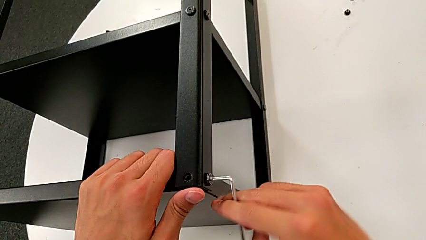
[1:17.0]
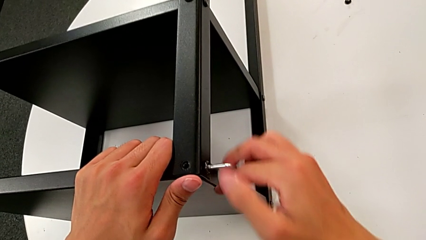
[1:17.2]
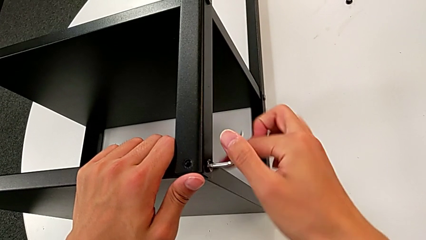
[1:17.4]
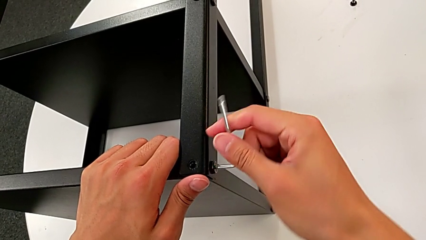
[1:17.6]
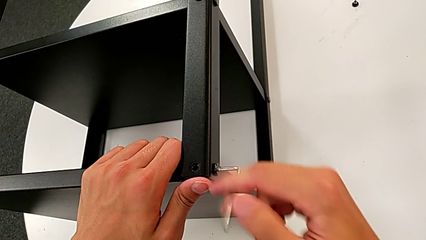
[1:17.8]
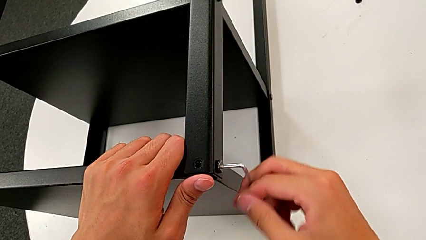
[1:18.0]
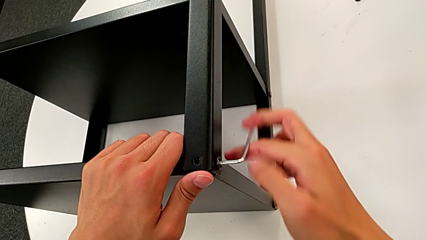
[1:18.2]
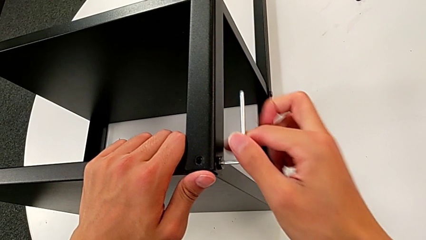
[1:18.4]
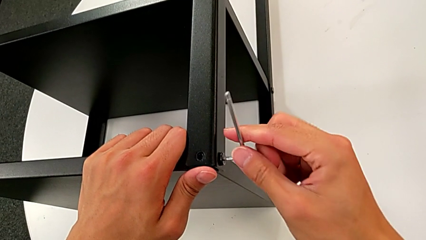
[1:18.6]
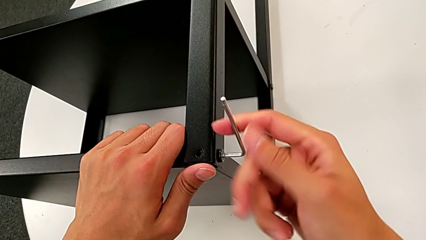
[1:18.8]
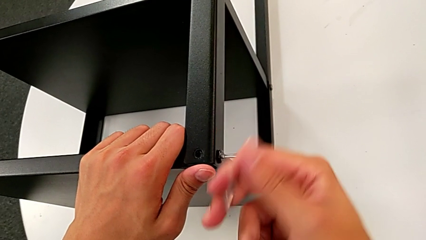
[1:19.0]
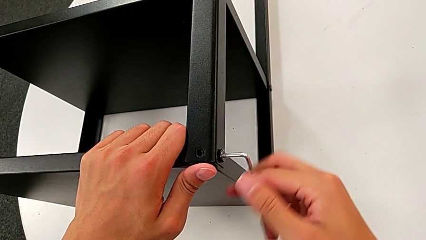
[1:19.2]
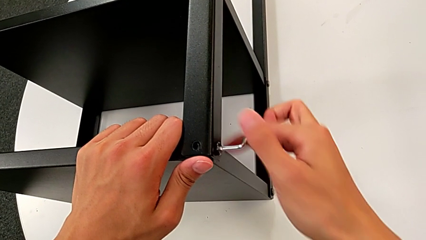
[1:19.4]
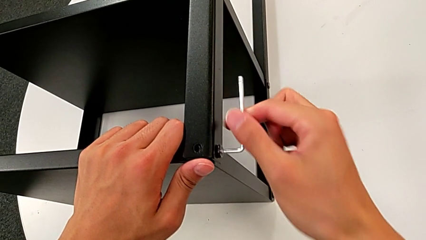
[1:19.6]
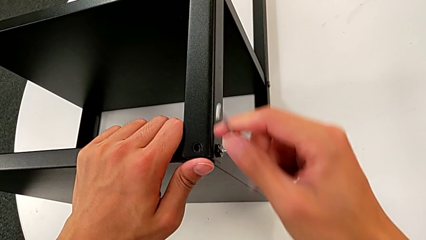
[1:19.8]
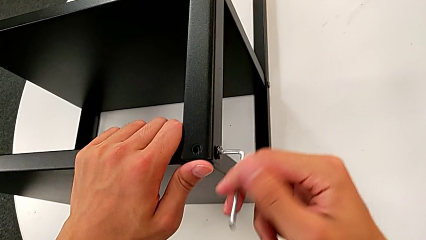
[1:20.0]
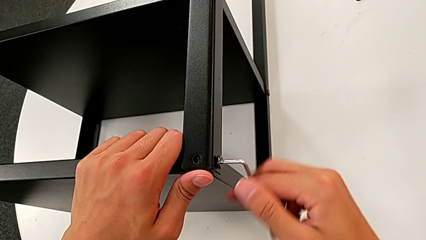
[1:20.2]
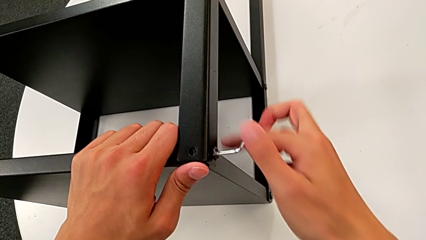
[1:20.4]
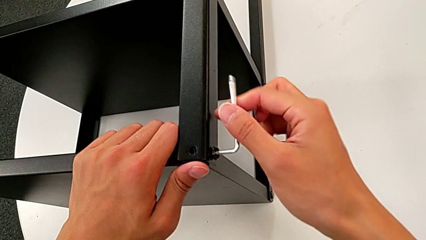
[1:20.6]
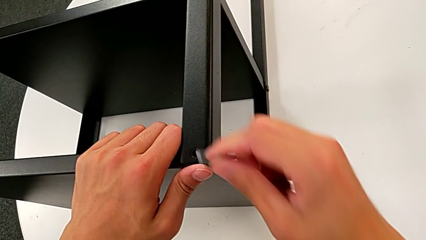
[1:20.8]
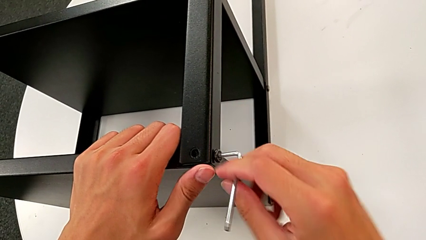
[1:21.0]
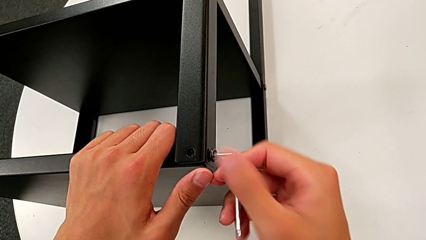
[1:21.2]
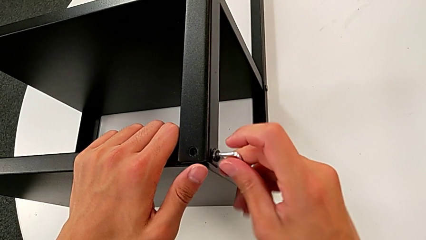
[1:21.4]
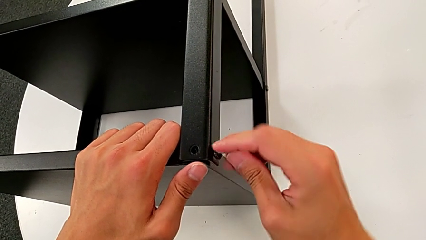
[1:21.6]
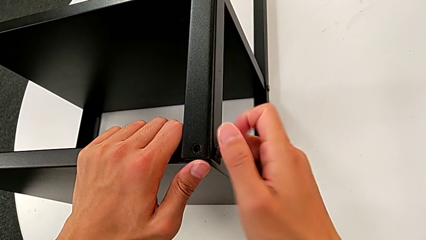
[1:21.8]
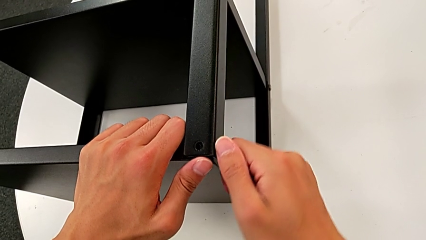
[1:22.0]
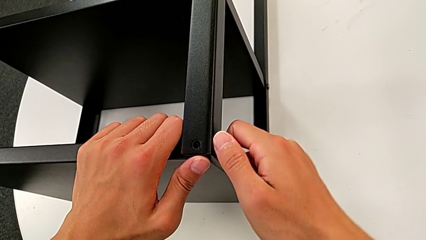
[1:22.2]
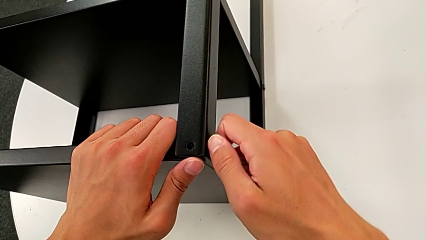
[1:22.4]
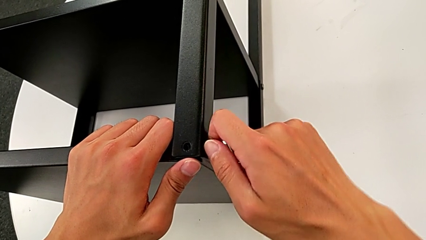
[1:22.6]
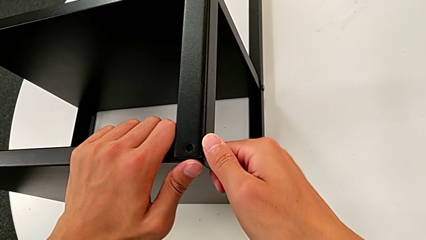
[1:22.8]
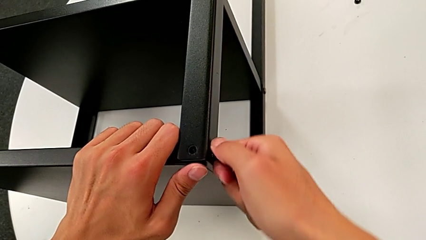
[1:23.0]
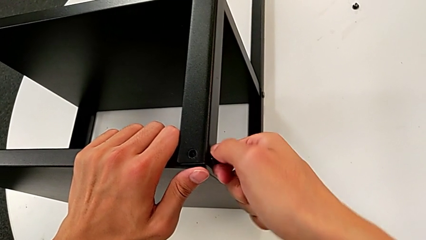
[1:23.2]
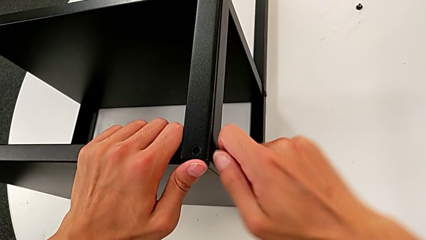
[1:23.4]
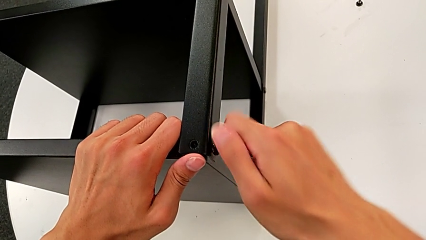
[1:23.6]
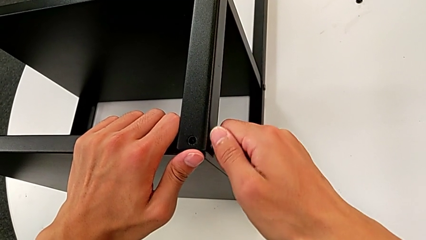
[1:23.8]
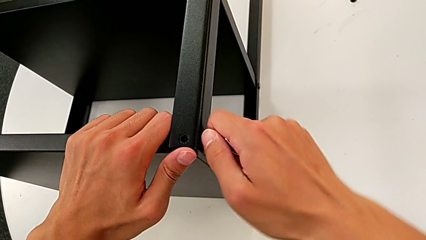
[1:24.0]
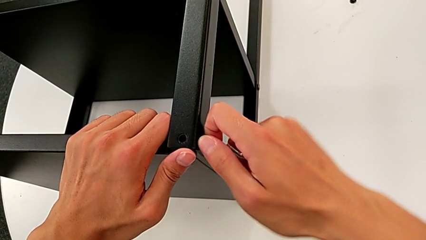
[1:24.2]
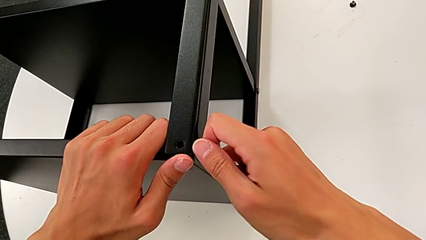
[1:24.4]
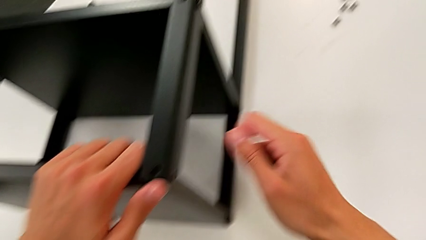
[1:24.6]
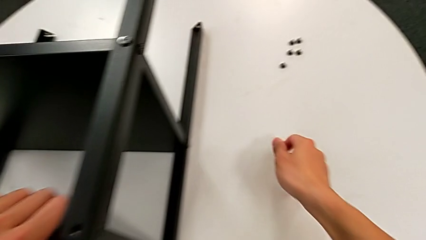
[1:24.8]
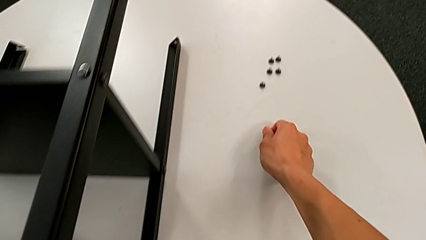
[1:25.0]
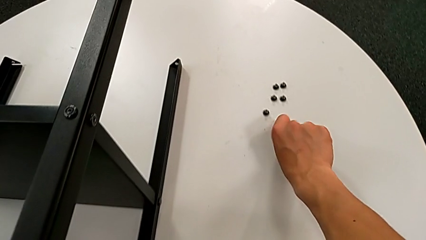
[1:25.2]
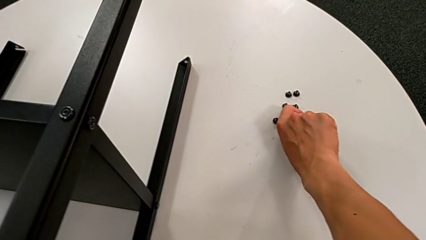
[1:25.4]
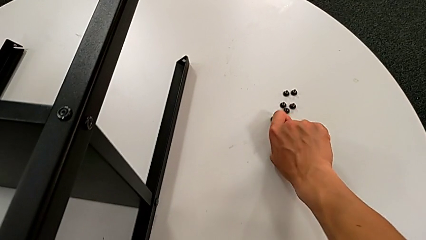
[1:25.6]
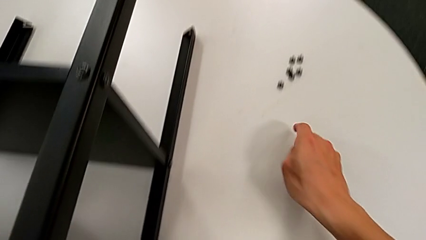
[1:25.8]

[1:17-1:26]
The camera wearer is unscrewing the sixth hex socket head from the legs. They keep unscrewing the hex socket head, grab it, unscrew it, disassemble it and place it.

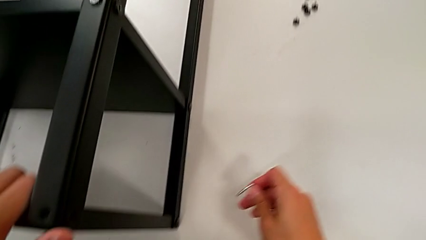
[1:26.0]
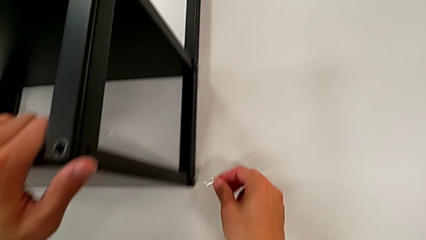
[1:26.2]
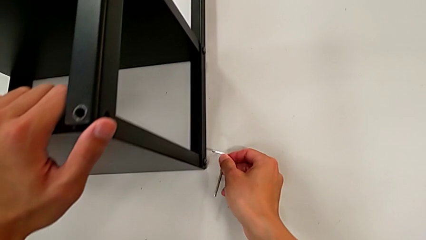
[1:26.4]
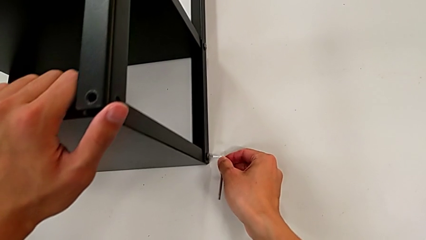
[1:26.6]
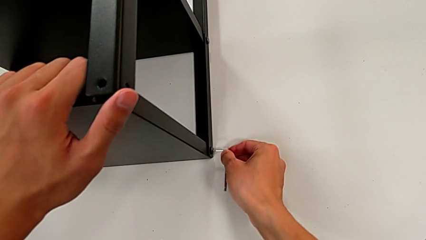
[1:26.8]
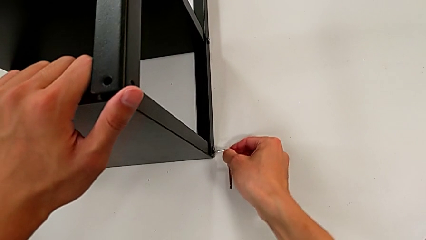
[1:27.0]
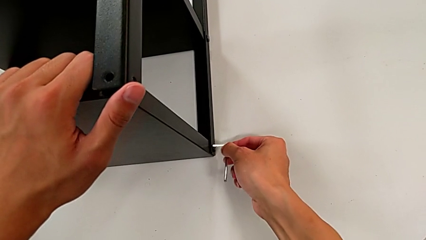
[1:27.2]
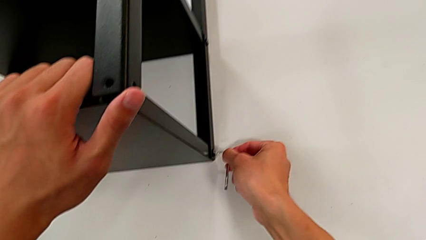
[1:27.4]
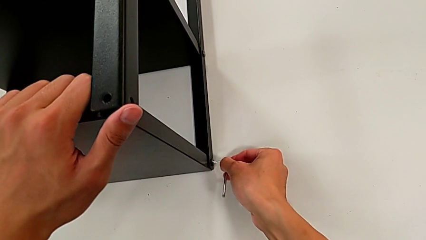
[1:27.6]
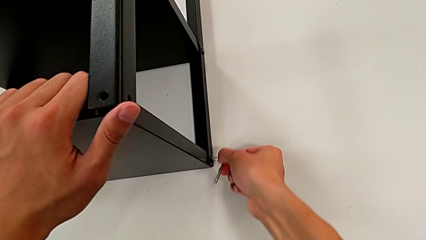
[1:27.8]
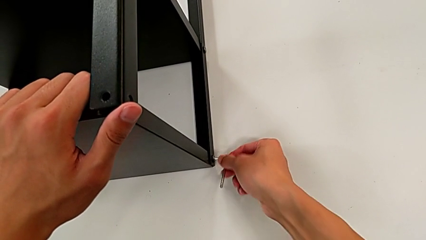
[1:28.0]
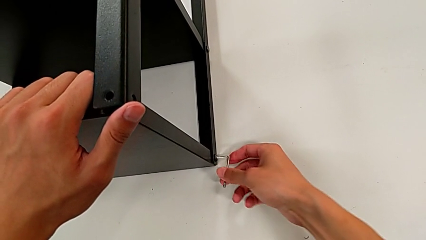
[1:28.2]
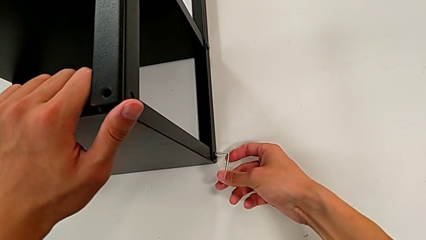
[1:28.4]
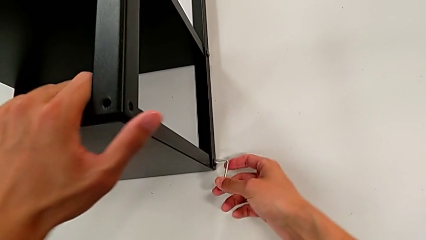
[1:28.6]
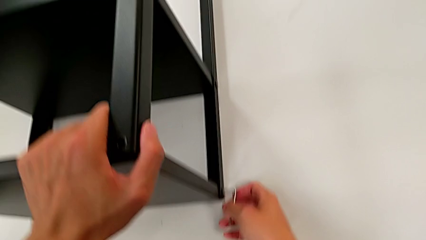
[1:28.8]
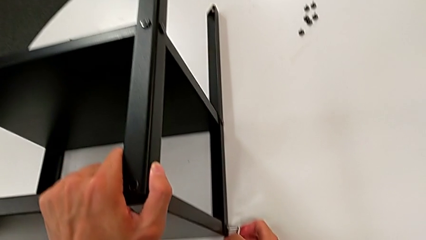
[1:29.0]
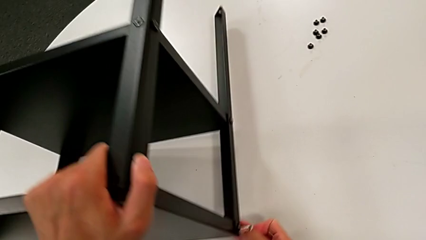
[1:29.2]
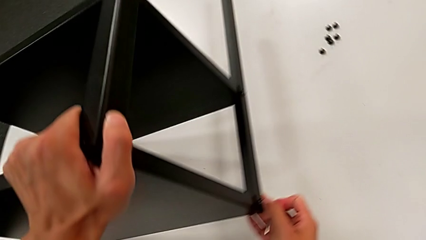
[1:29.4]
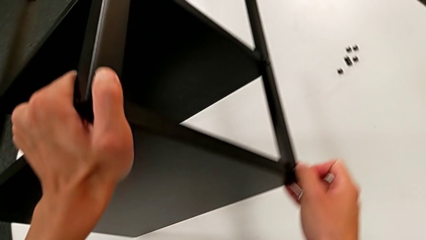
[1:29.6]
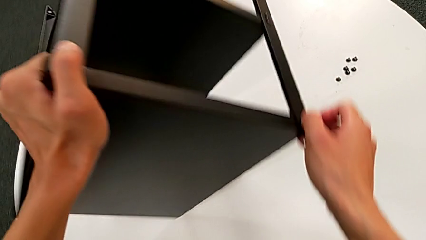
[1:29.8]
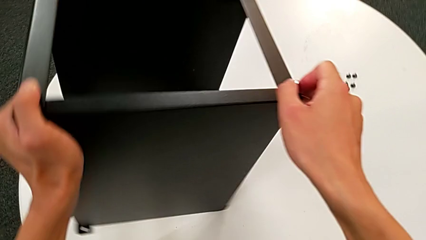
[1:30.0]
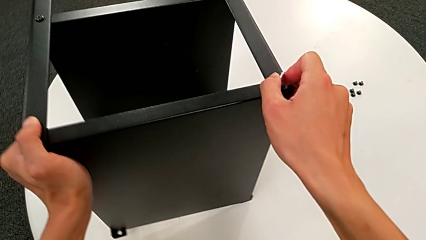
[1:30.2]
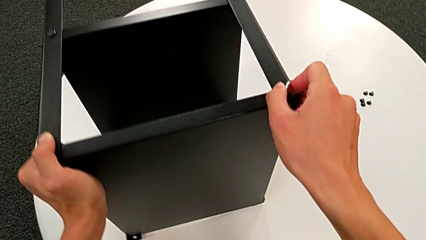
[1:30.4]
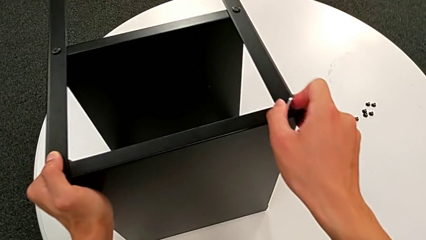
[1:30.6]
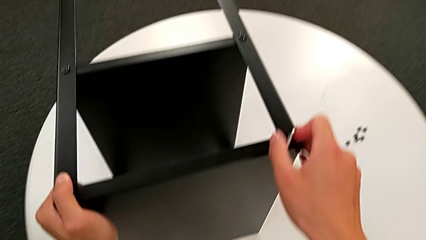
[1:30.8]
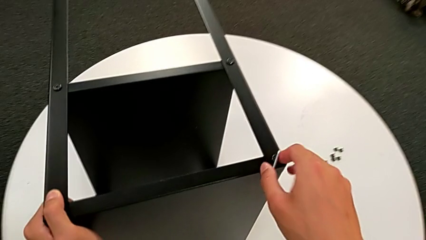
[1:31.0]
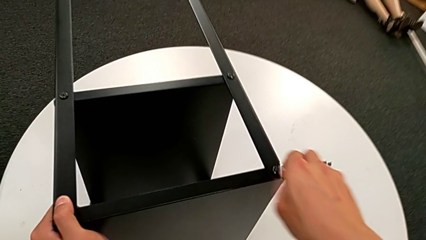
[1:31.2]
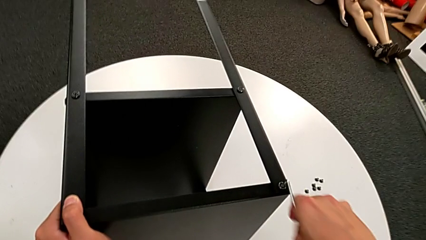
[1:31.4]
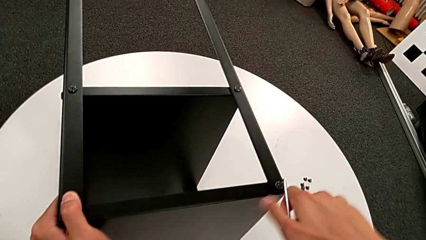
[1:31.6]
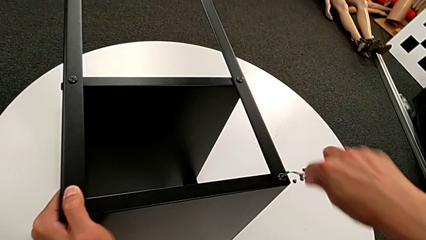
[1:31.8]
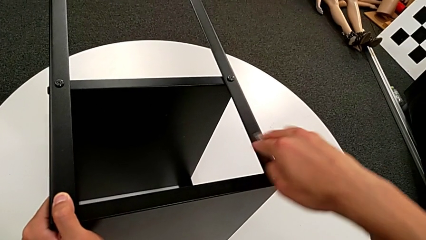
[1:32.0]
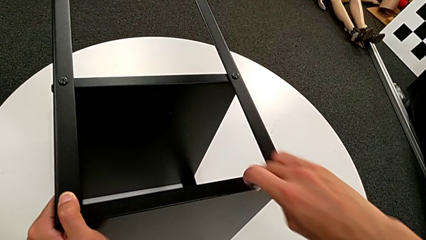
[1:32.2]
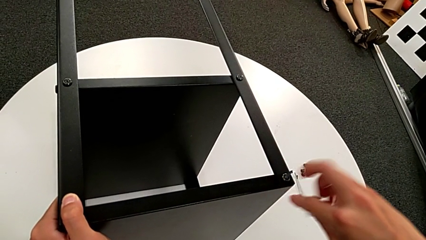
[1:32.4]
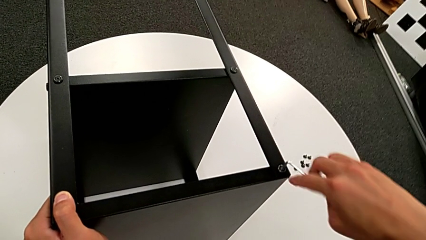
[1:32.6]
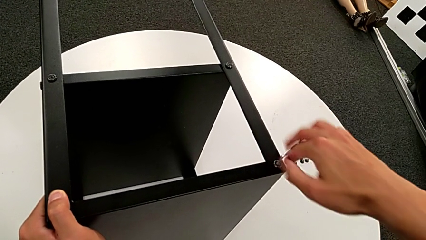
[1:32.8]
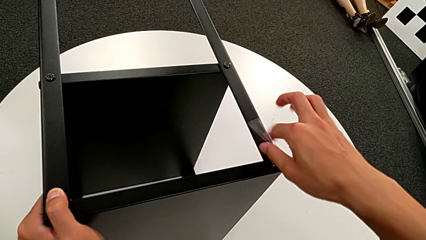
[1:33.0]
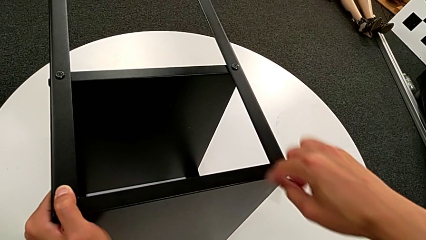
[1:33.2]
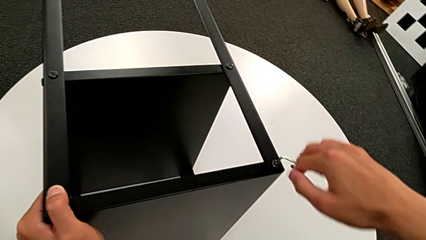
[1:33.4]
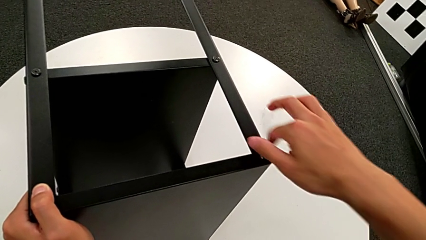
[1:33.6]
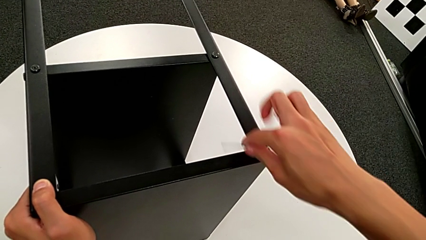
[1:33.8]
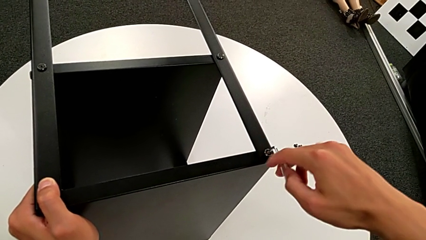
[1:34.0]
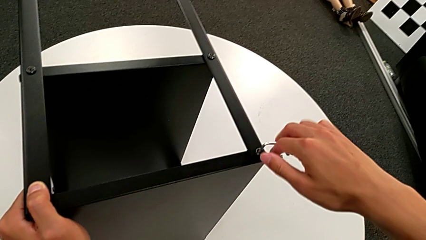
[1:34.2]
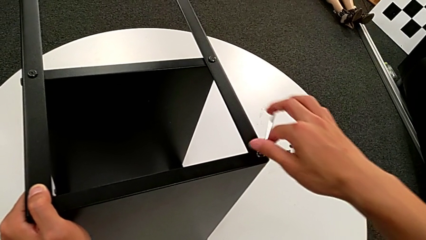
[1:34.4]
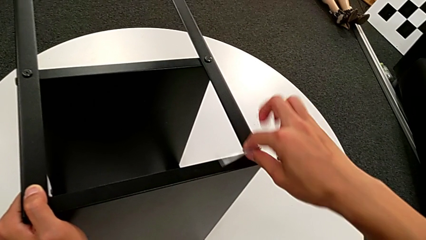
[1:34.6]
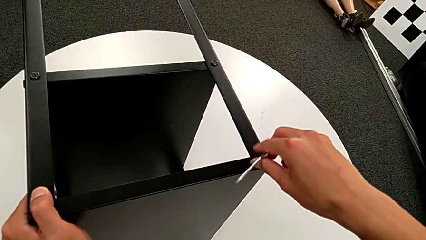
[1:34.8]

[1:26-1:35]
The camera wearer is unscrewing the seventh hex socket head of the leg. They approach the hex socket head, insert the Allen wrench, rotate the nightstand and begin to unscrew the hex socket head.
